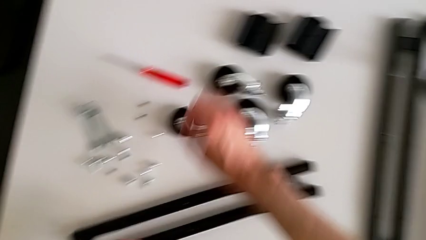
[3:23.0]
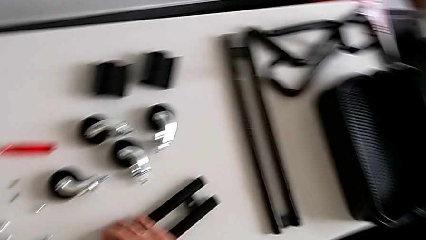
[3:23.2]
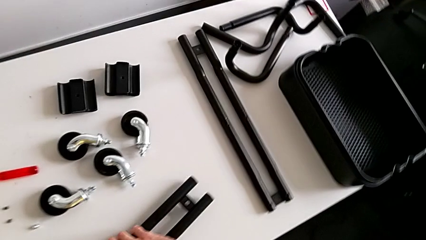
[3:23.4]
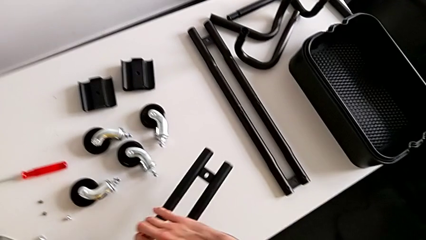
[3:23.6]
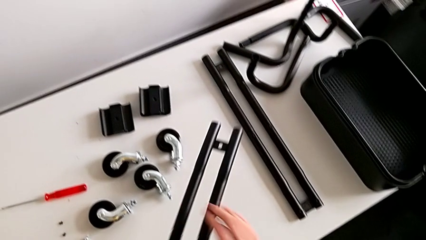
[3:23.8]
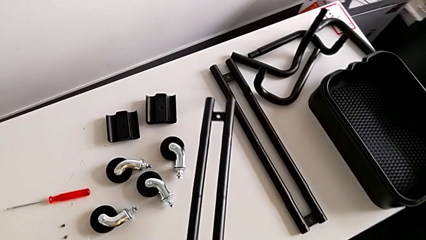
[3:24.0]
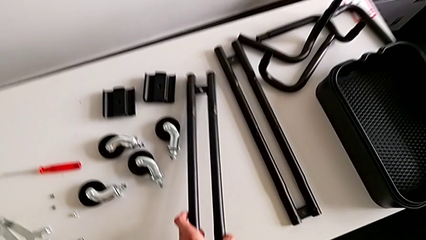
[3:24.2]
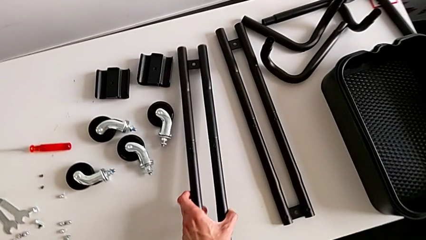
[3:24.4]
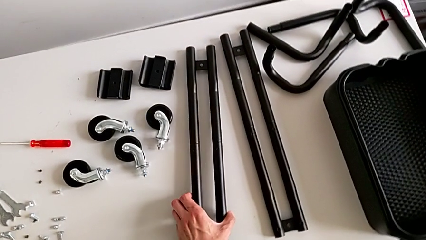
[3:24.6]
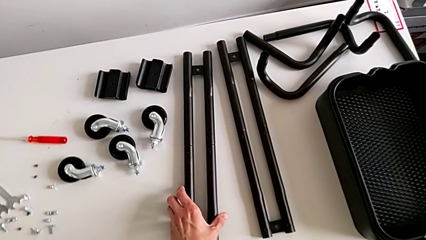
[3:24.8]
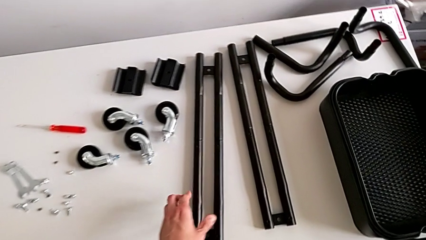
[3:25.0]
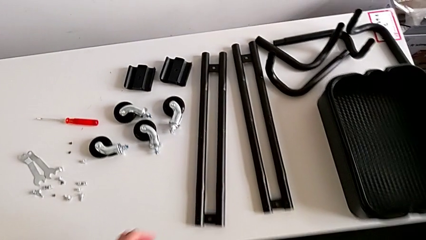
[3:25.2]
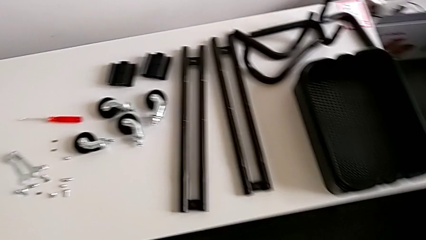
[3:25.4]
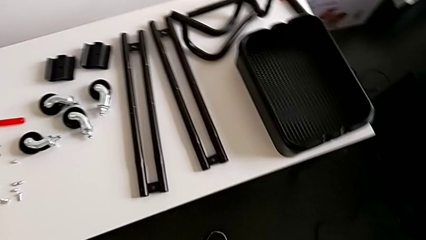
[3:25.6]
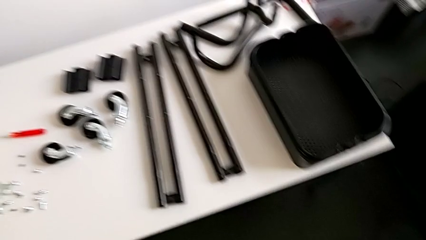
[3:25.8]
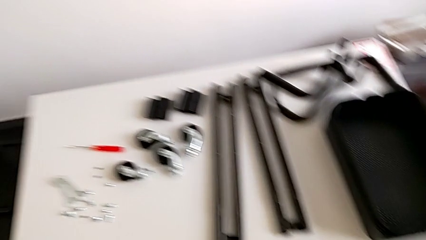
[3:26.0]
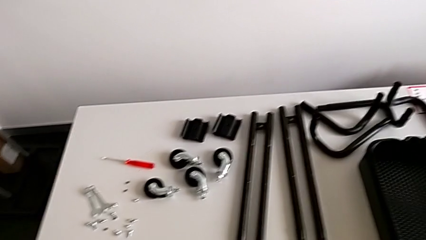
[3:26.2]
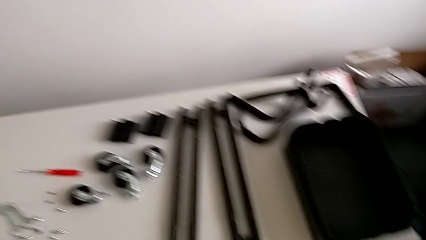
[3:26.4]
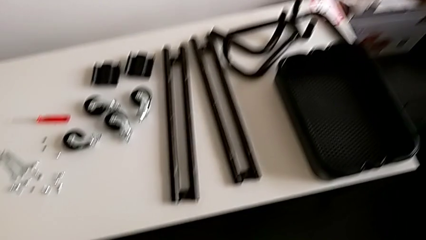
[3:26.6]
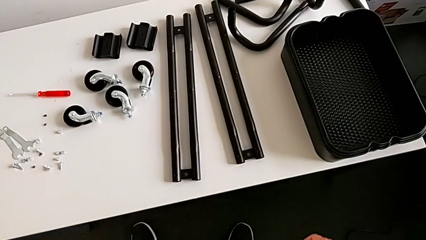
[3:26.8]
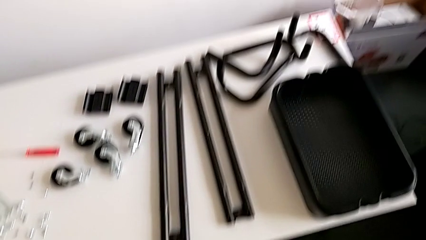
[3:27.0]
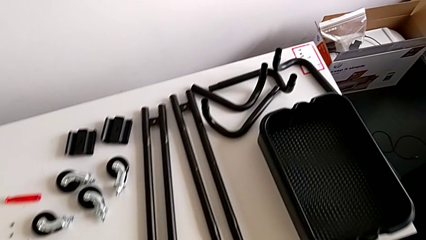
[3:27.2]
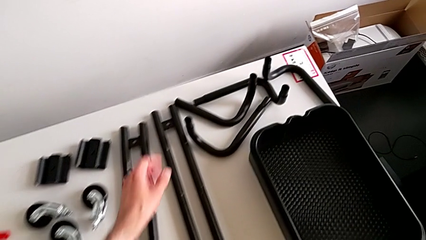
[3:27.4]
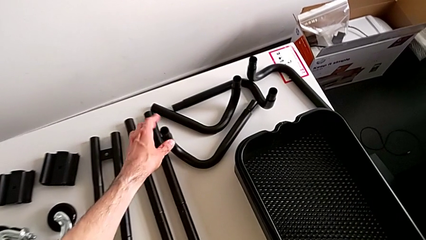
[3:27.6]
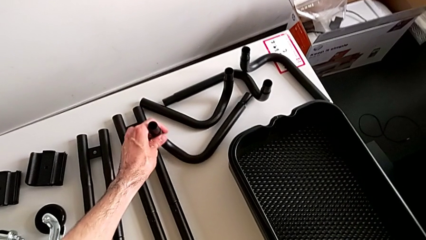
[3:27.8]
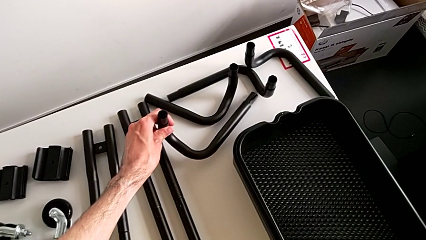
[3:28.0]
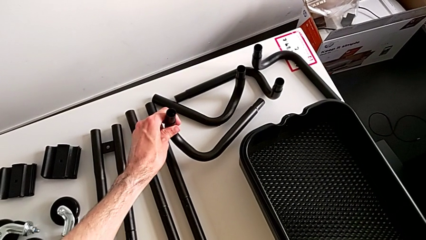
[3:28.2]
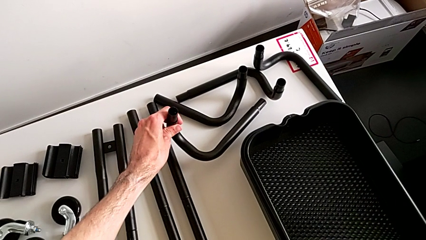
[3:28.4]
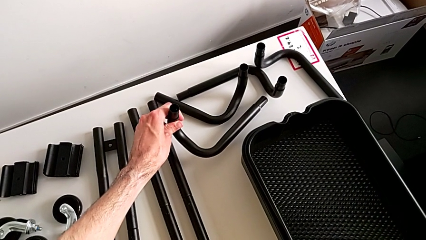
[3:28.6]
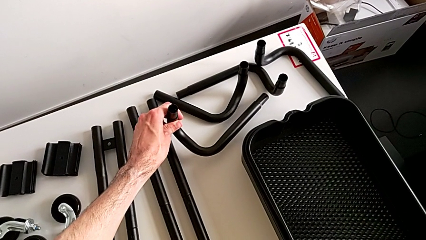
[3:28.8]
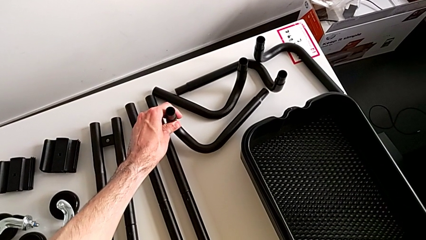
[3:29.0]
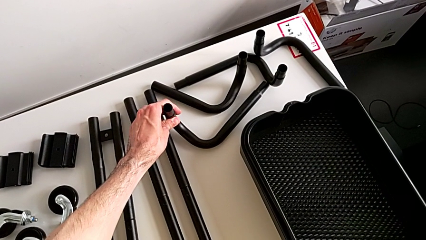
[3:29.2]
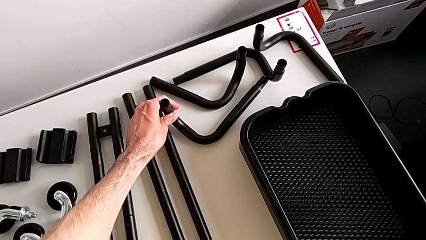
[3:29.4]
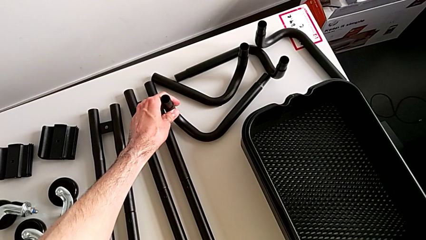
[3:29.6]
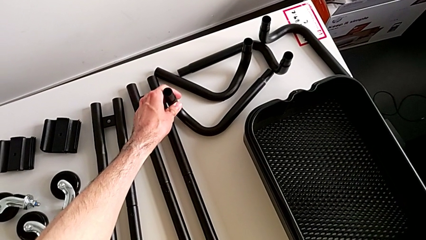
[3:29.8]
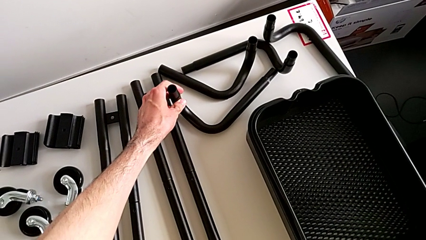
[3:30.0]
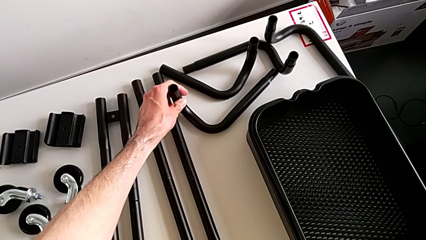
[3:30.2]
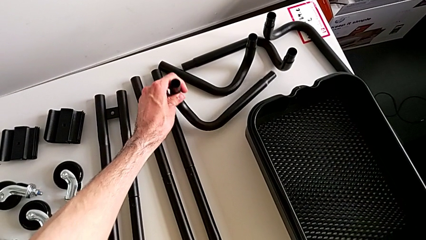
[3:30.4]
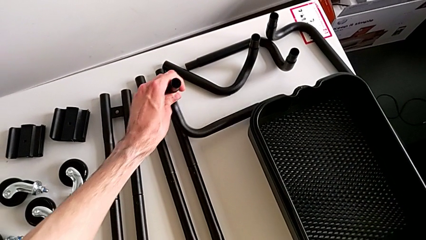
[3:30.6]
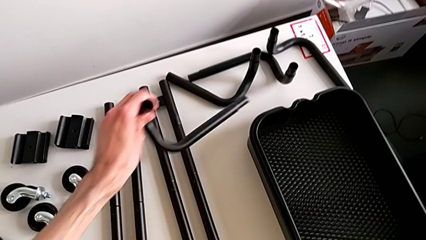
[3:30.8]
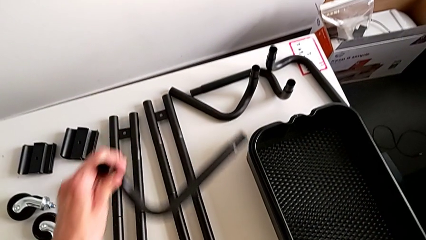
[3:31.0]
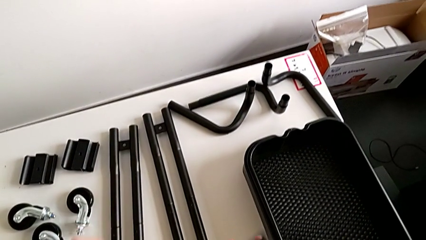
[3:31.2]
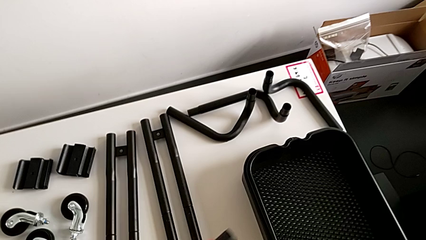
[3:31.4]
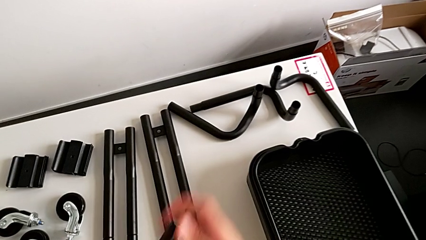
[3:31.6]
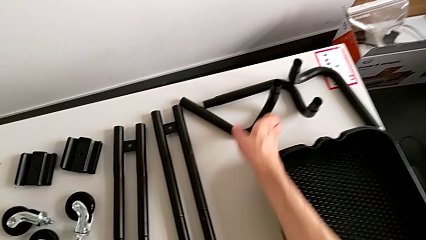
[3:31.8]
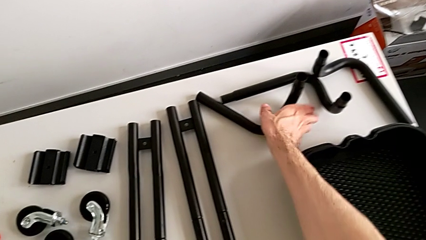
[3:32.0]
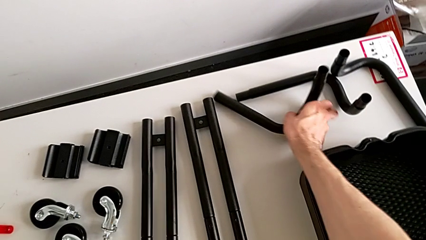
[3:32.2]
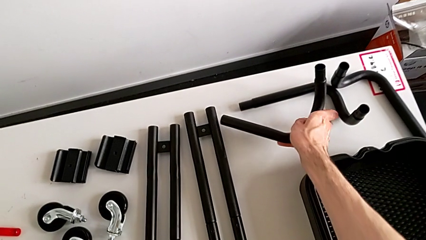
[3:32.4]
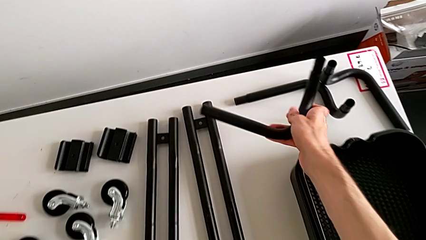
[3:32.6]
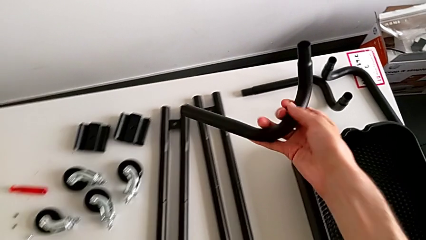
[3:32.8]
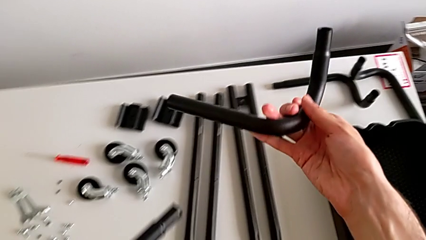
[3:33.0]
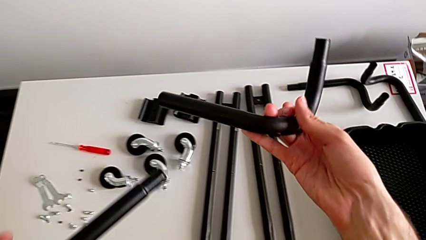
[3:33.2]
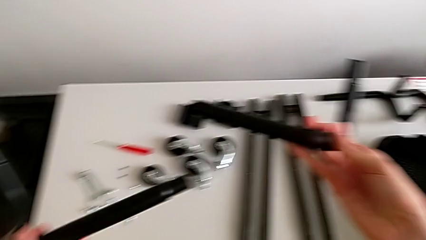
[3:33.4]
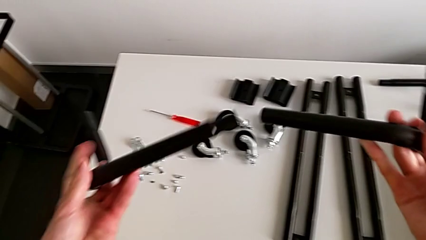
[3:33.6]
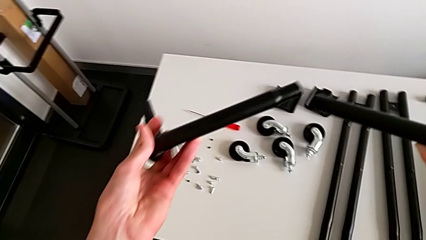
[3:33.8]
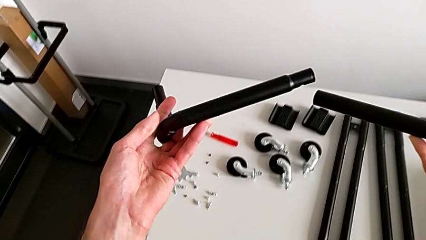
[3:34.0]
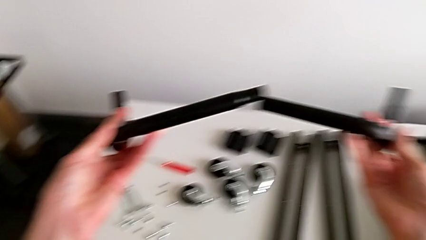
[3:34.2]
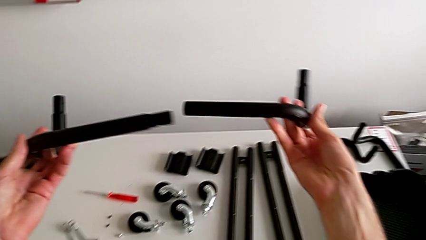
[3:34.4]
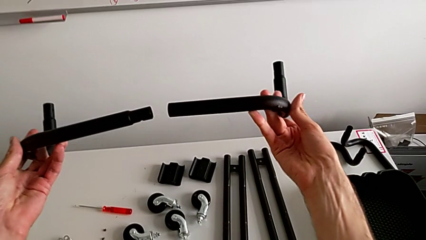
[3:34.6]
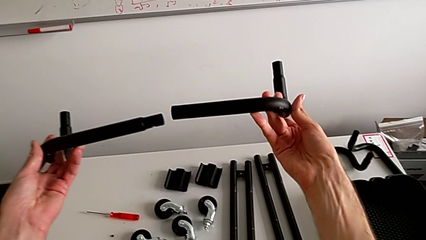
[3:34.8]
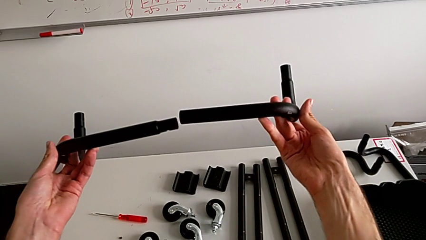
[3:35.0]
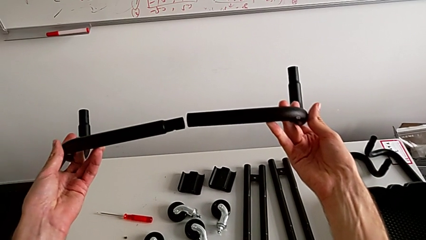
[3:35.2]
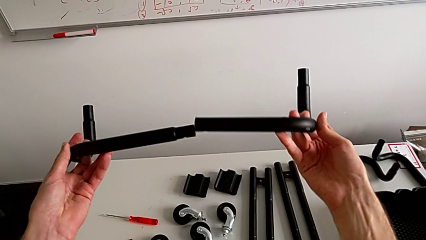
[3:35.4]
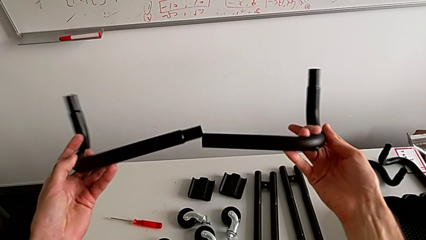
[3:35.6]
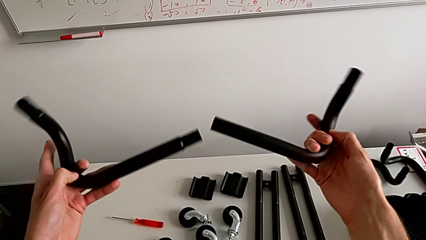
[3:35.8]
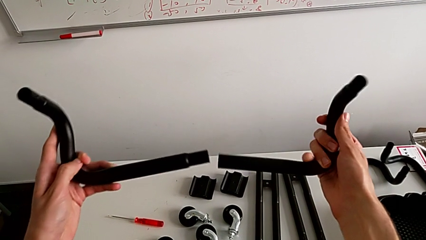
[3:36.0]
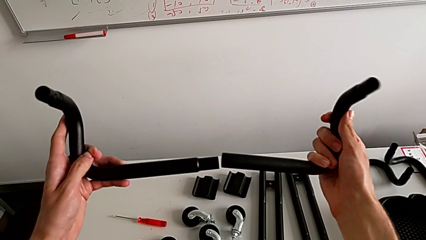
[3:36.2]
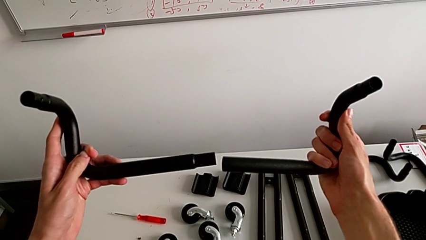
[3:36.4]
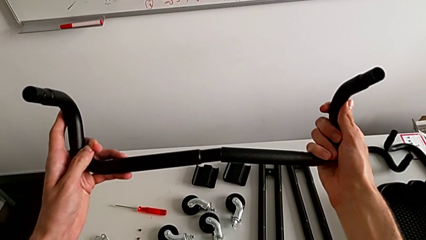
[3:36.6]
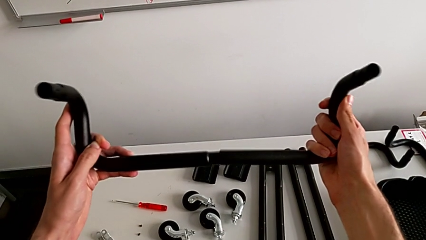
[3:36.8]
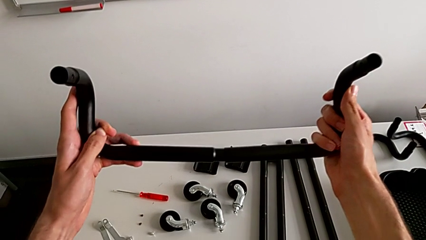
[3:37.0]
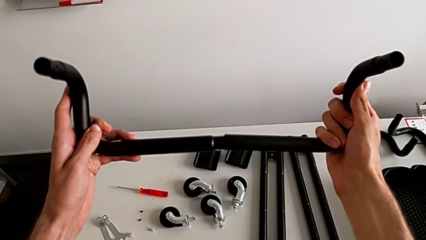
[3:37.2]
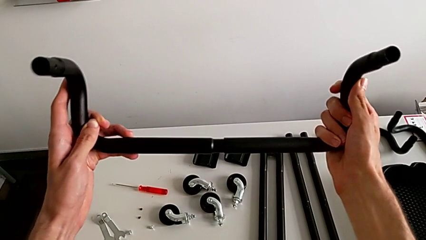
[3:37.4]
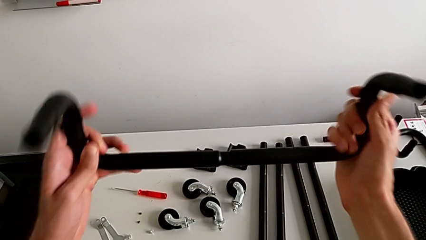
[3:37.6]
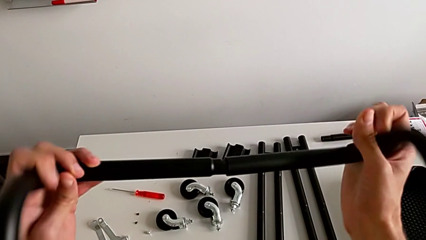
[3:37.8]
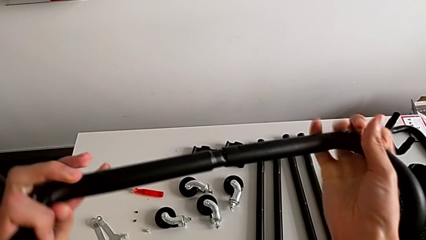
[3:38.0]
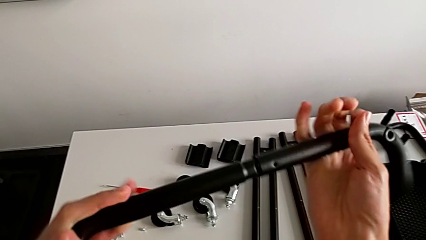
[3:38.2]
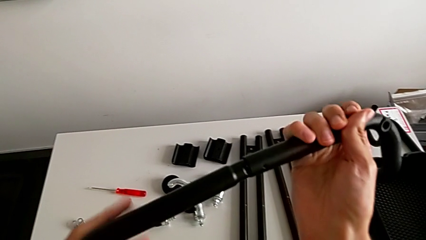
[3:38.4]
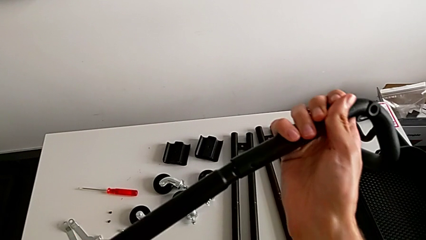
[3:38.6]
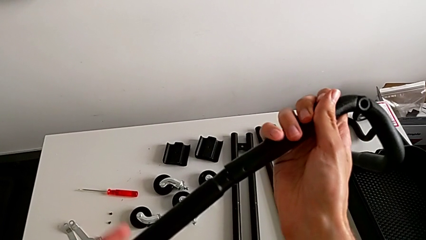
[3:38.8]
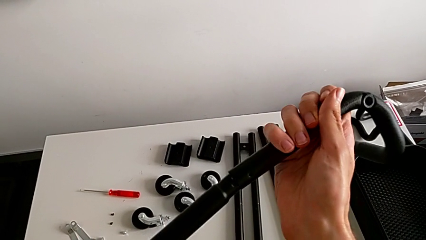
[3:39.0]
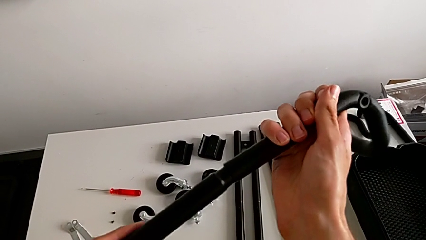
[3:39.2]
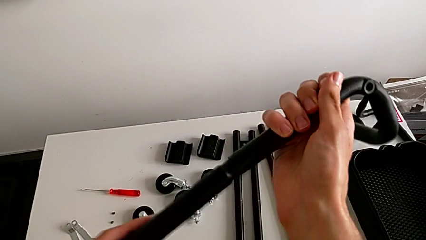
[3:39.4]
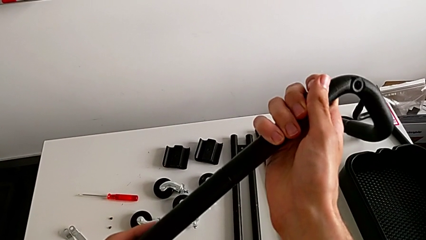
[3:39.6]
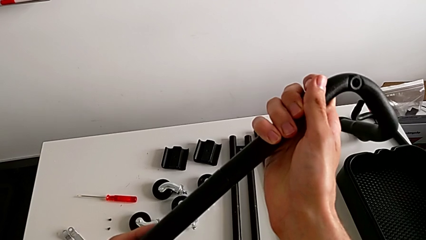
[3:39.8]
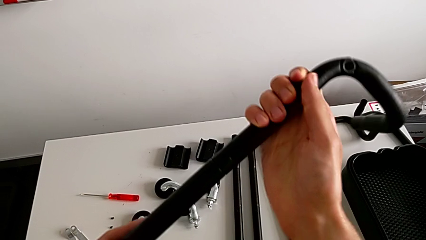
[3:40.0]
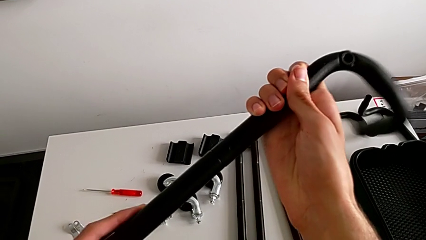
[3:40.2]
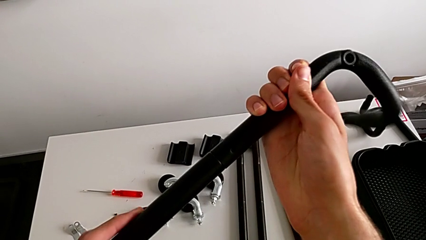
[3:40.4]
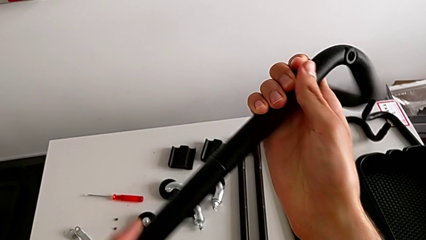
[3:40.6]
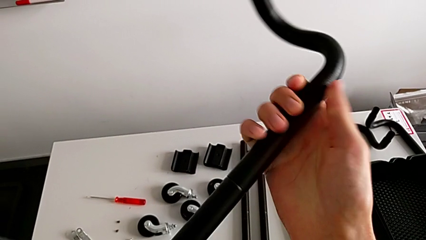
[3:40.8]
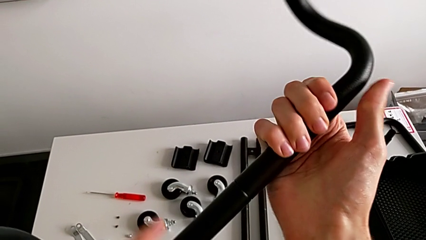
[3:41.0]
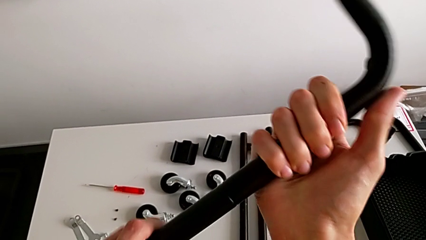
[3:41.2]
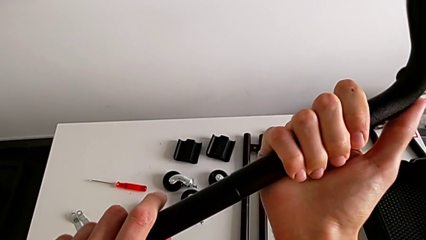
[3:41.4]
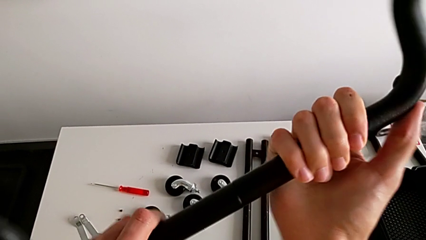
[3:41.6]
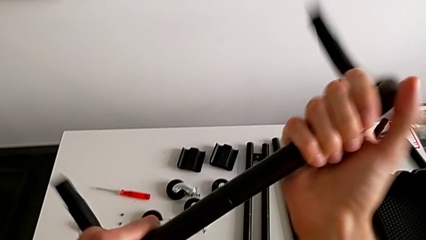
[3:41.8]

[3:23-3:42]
The camera wearer is assembling the base of the shelf. They wrongly inspect the leg.
